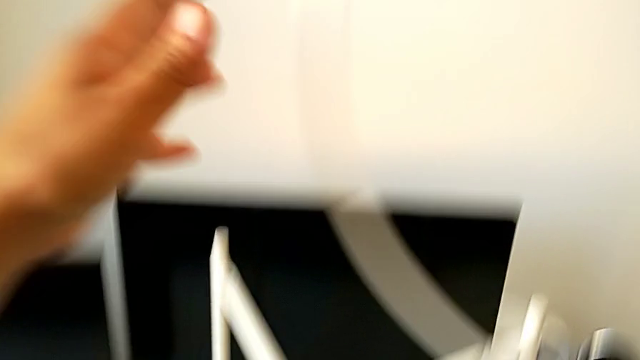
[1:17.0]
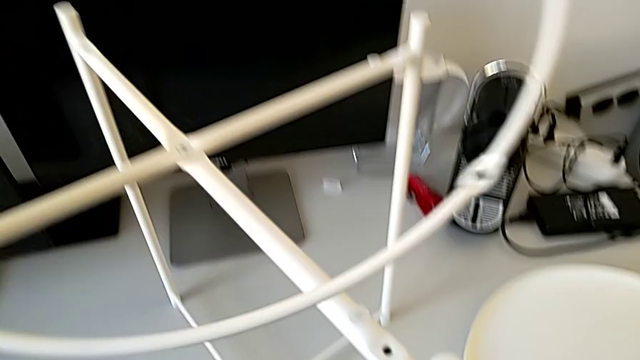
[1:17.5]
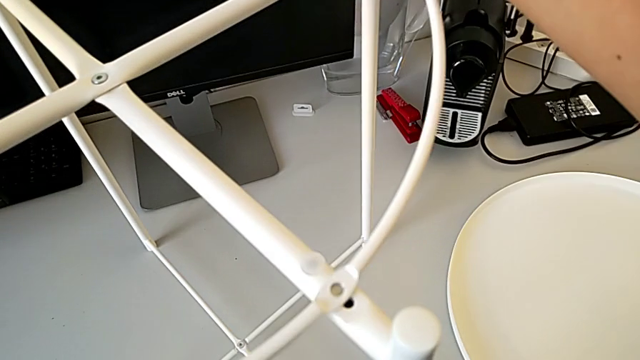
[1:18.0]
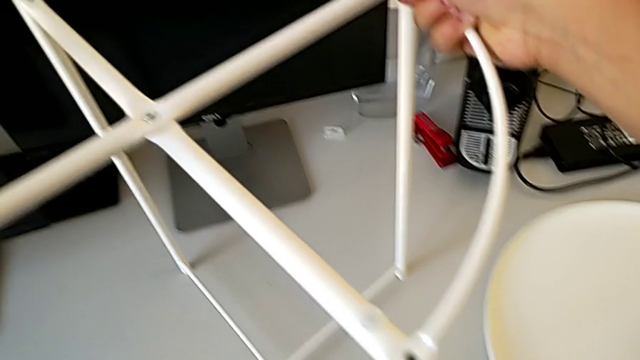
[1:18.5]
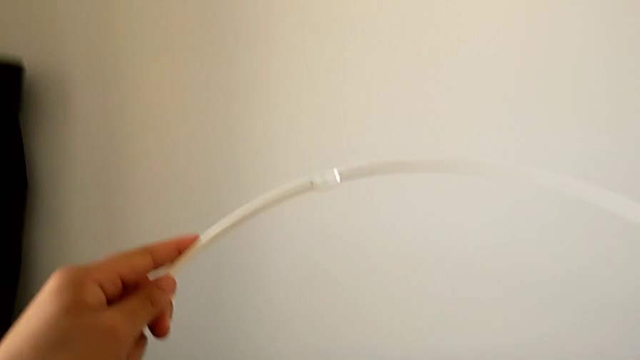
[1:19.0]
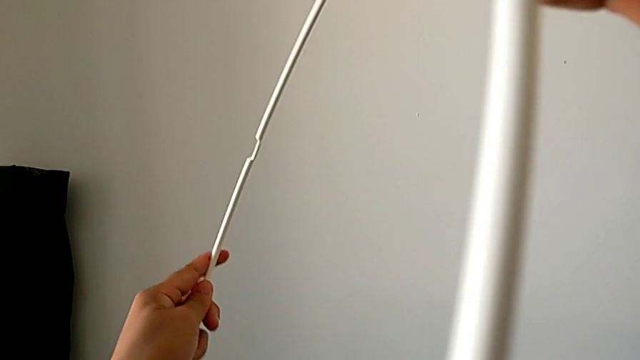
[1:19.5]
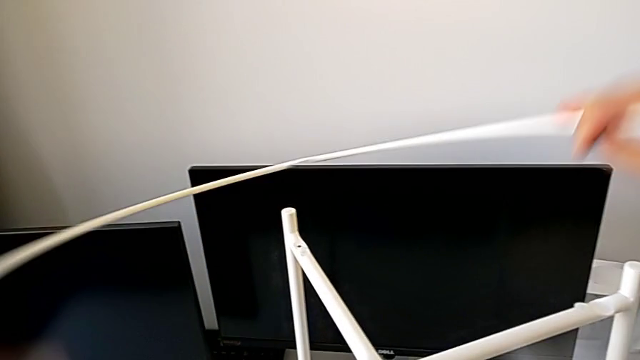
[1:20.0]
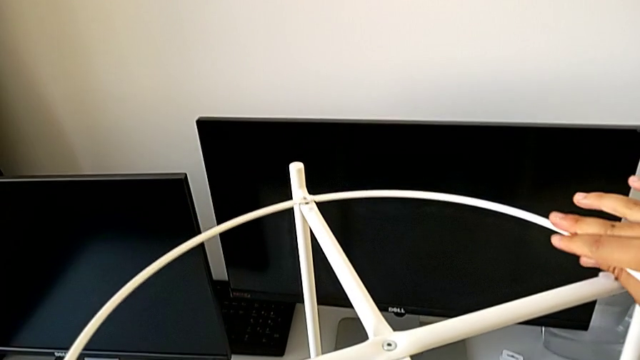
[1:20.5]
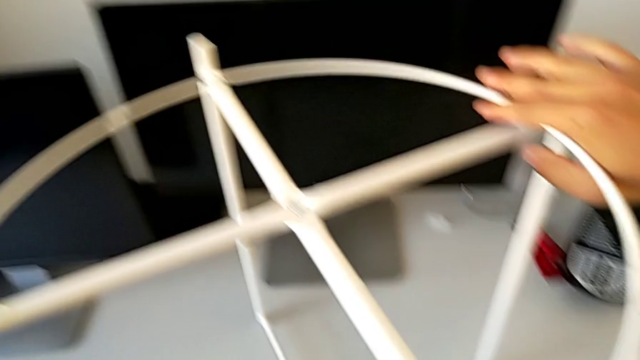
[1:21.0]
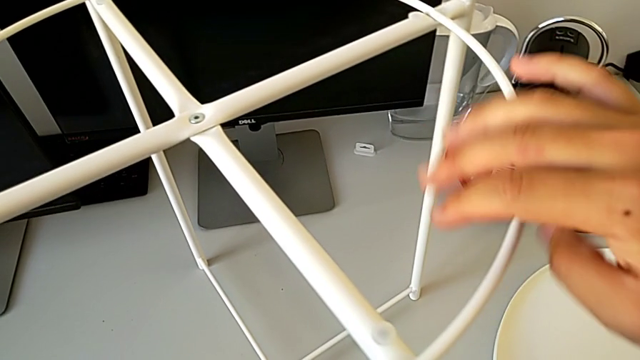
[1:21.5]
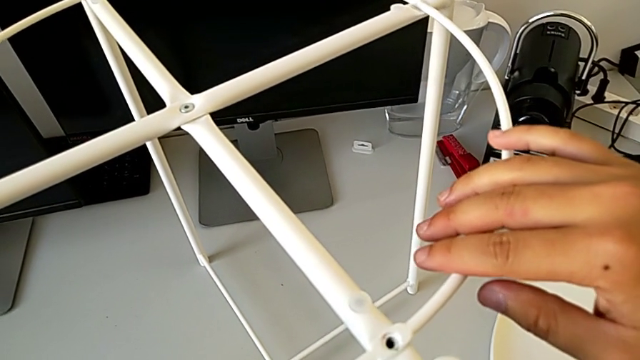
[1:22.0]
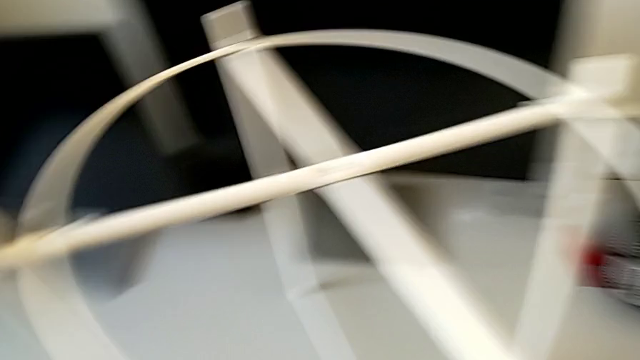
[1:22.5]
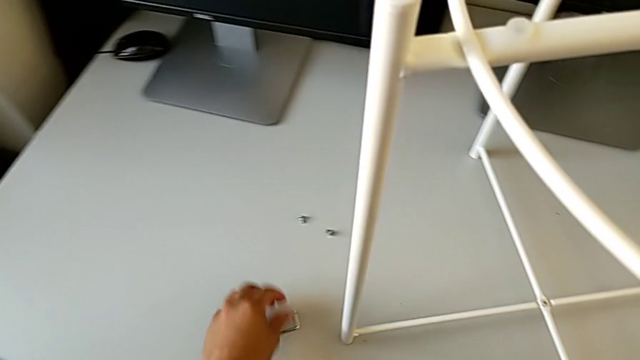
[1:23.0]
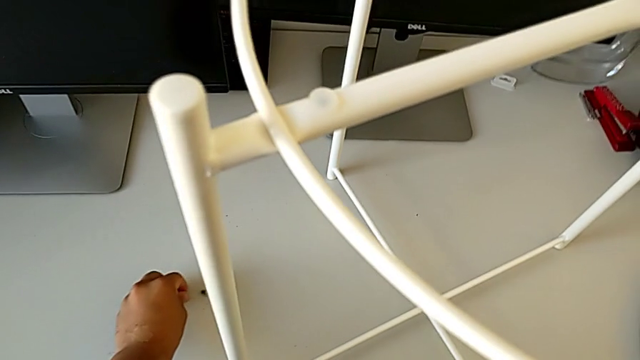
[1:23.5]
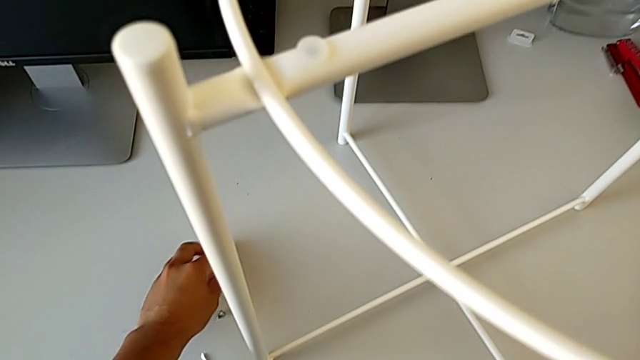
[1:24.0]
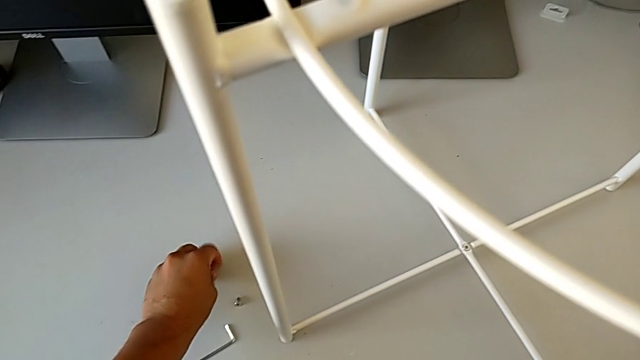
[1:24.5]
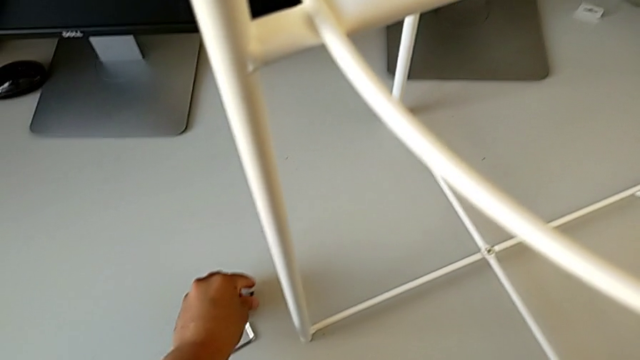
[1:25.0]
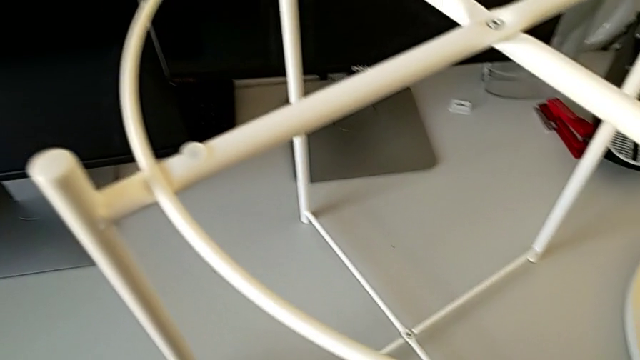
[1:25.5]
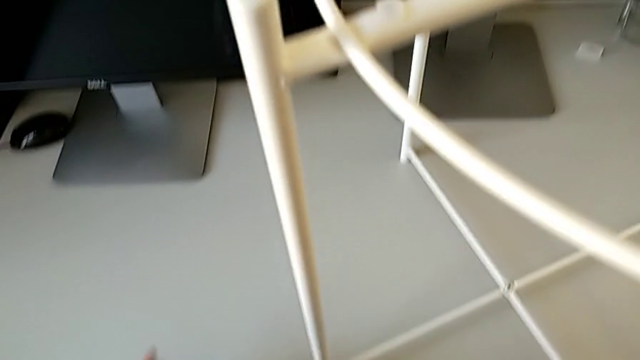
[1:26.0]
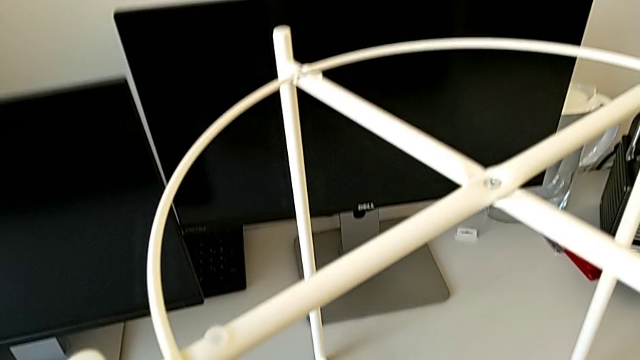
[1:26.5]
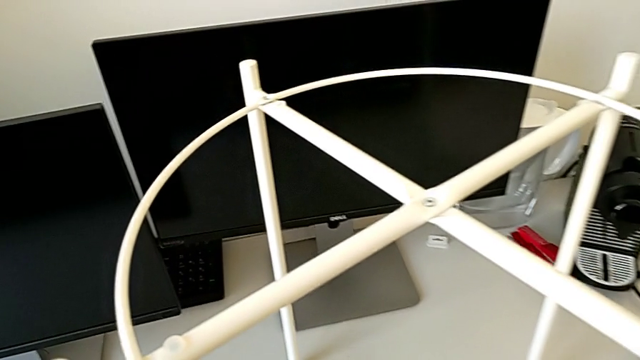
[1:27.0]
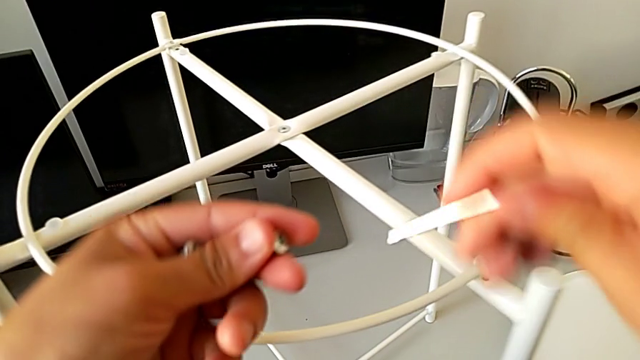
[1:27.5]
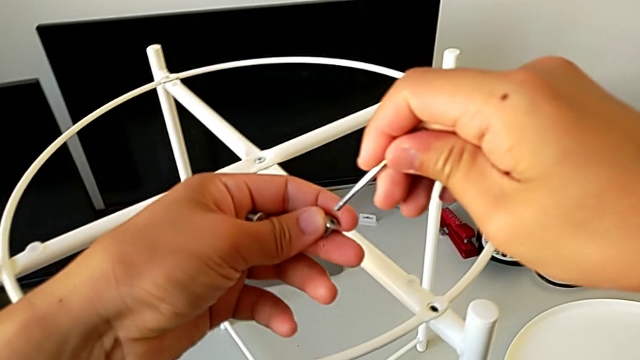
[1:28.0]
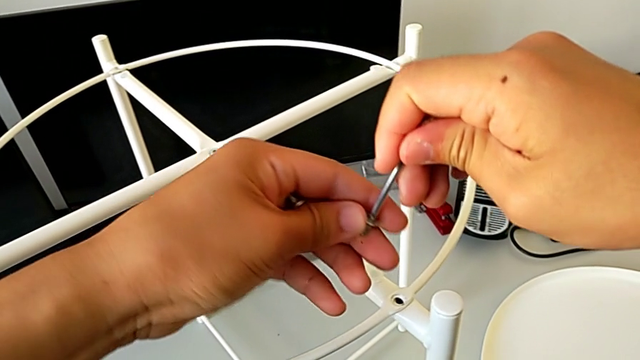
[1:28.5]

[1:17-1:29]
The camera wearer is assembling the circle. They grab the circle, rotate it, align it, grab the hex socket head twice, lift it and insert the Allen wrench.

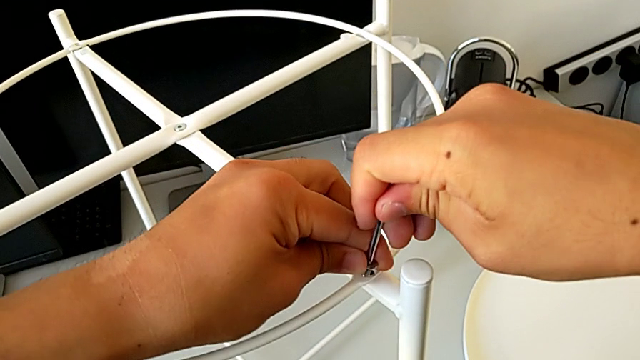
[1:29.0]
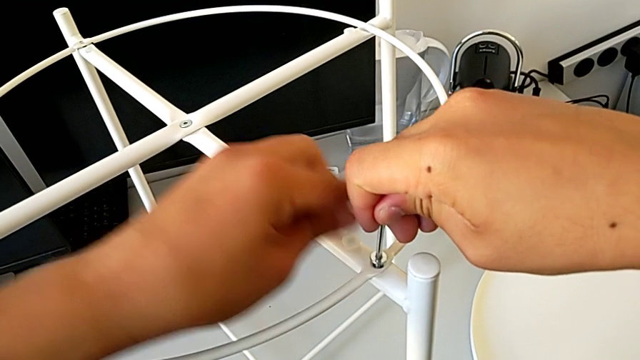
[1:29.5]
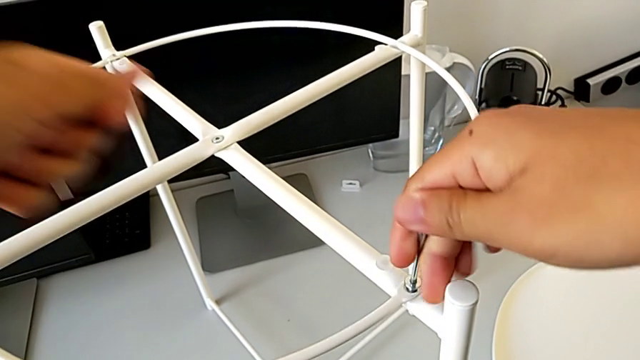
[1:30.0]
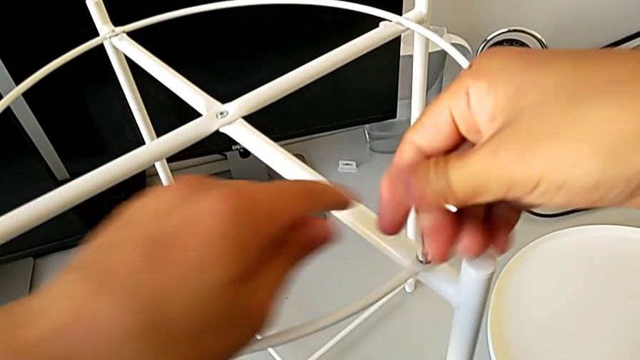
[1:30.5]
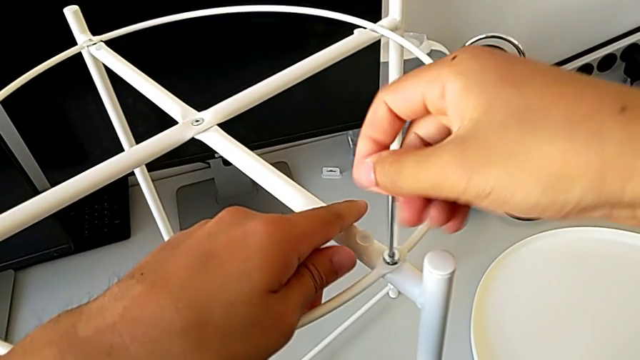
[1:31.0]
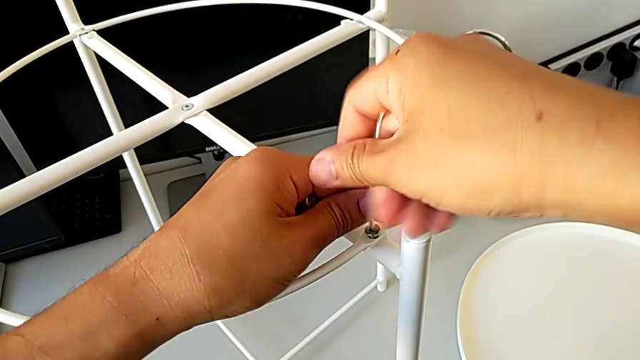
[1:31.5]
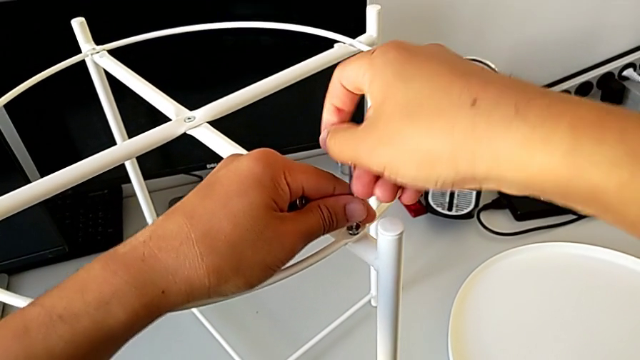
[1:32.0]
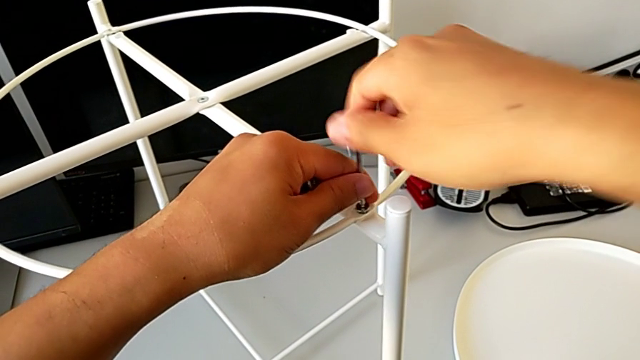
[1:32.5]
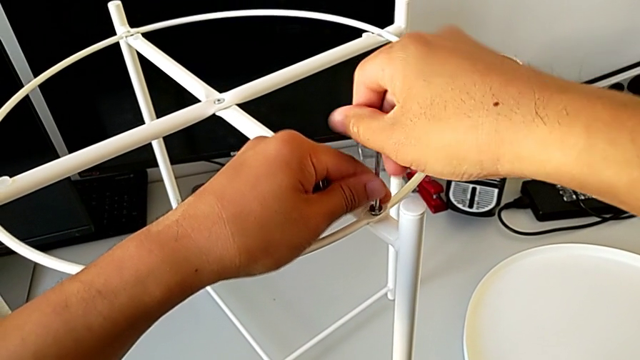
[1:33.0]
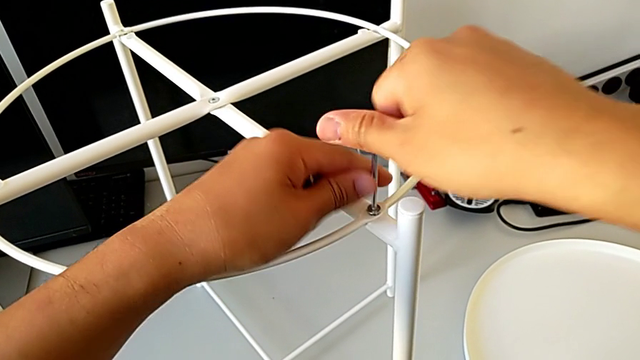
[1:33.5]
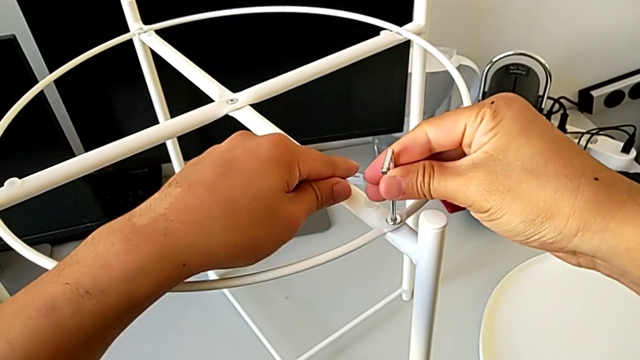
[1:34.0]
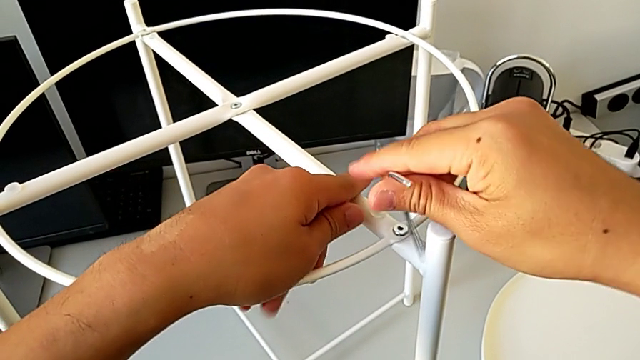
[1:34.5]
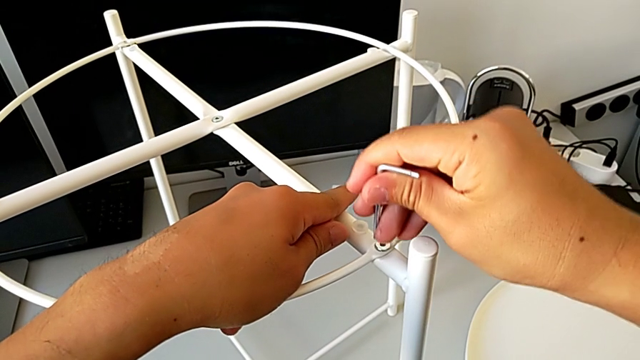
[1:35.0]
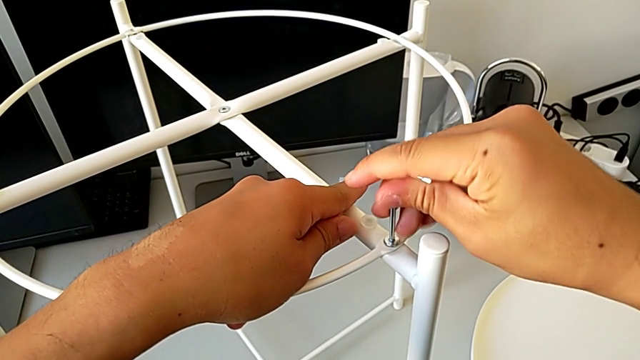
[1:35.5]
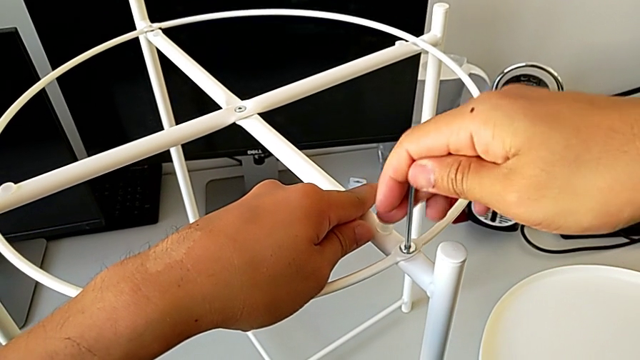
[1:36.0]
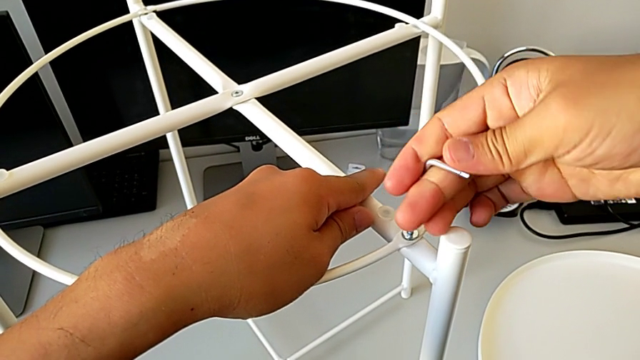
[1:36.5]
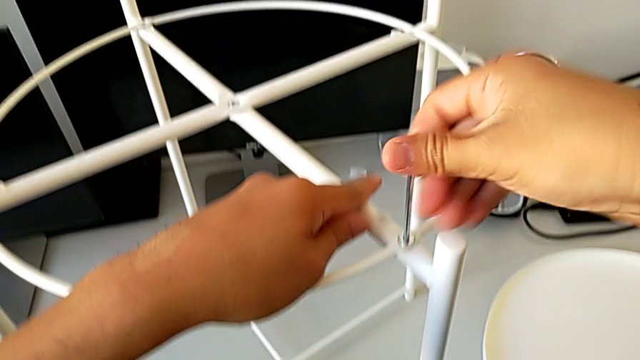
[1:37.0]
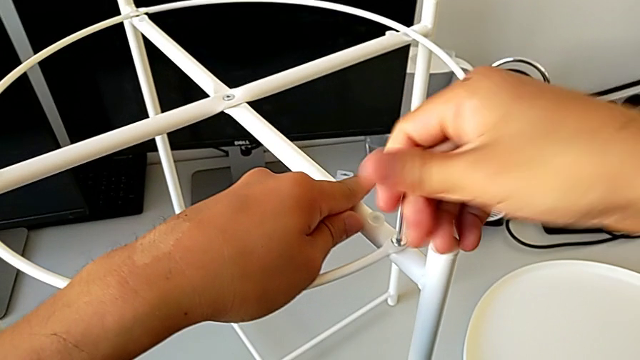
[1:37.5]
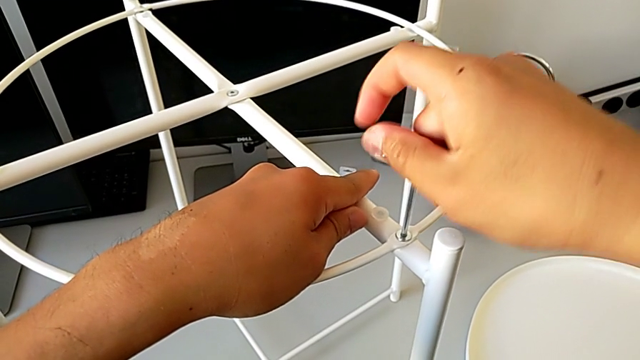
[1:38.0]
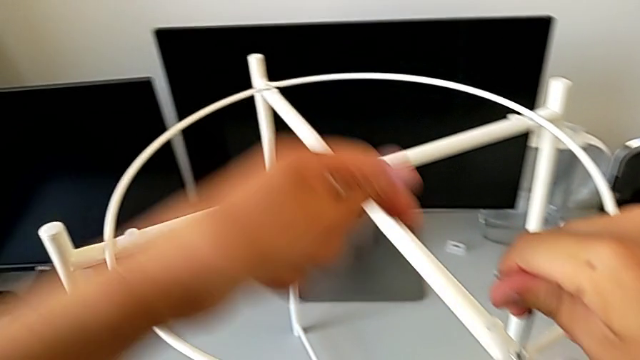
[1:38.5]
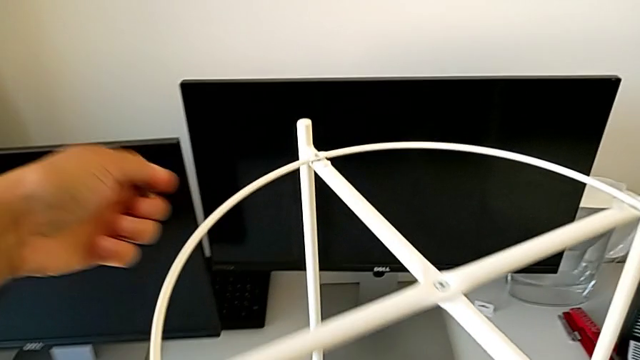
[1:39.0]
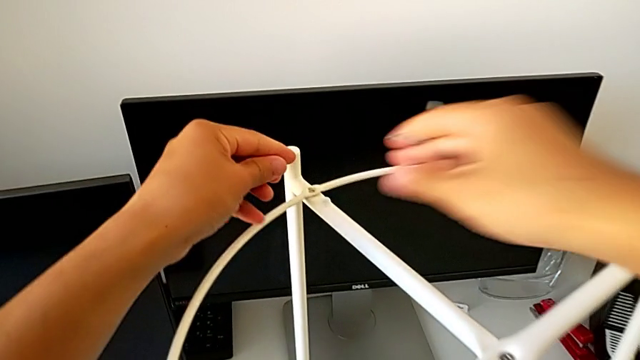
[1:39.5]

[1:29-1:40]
The camera wearer is assembling the circle. They insert the hex socket head, screw it, rotate the screwdriver, insert the Allen wrench, screw the hex socket head and withdraw the Allen wrench.
